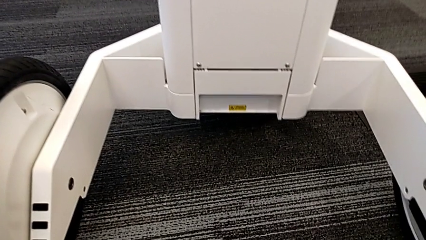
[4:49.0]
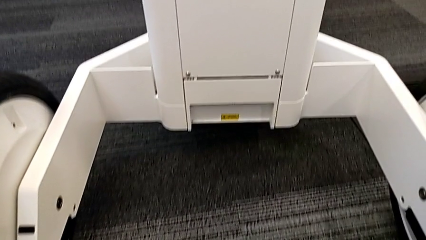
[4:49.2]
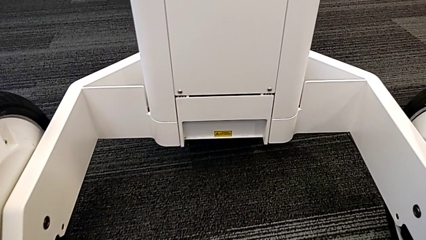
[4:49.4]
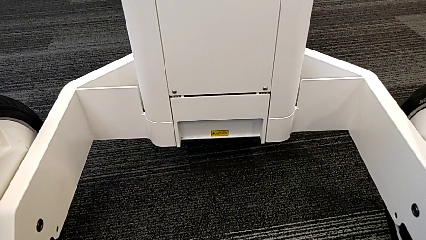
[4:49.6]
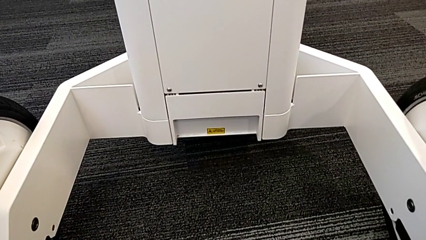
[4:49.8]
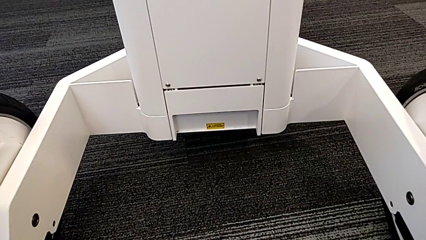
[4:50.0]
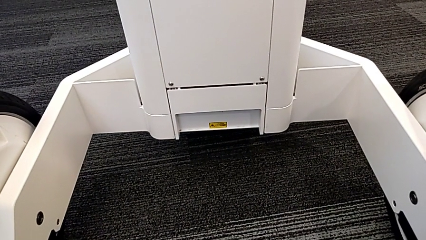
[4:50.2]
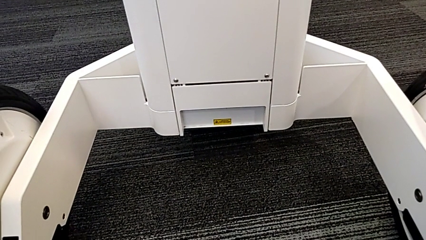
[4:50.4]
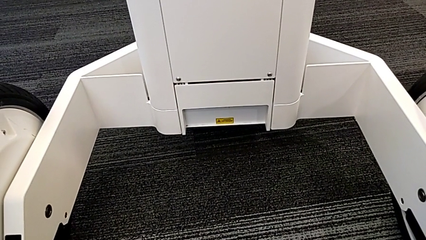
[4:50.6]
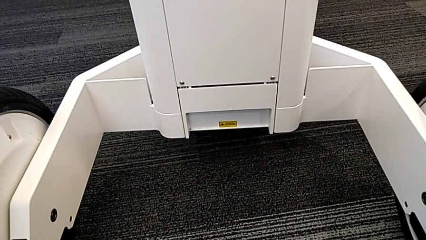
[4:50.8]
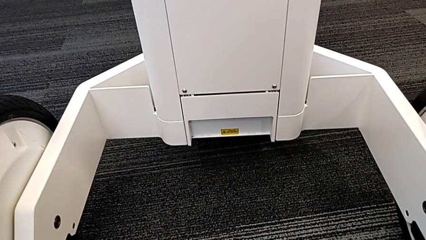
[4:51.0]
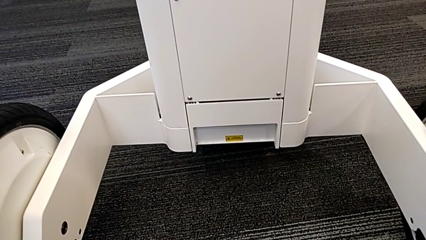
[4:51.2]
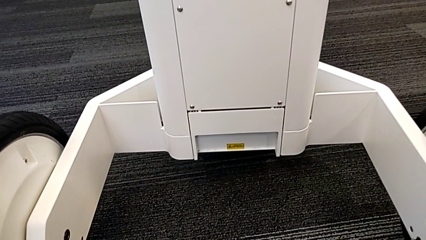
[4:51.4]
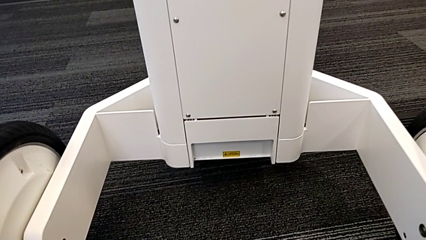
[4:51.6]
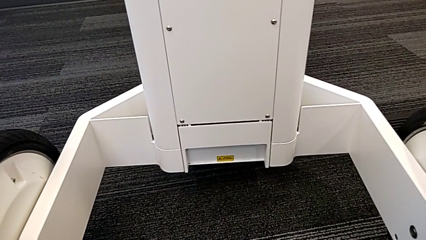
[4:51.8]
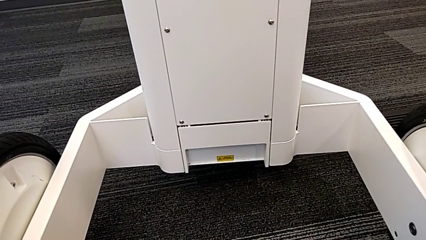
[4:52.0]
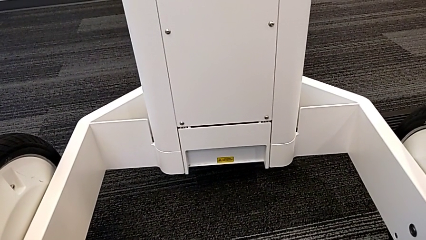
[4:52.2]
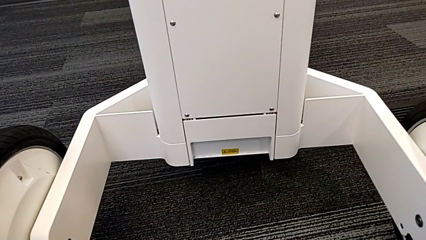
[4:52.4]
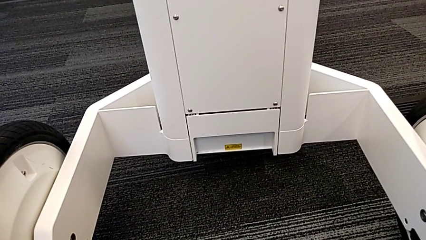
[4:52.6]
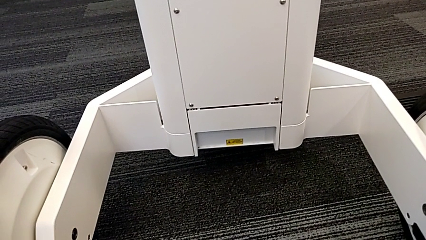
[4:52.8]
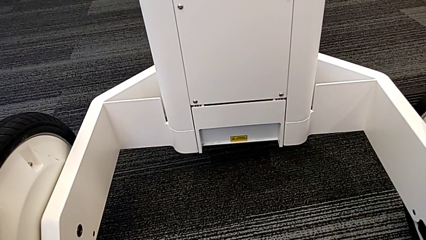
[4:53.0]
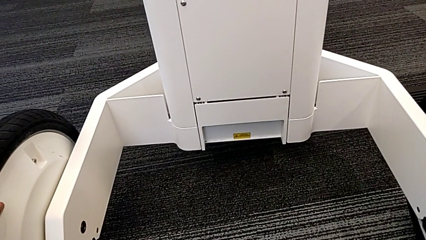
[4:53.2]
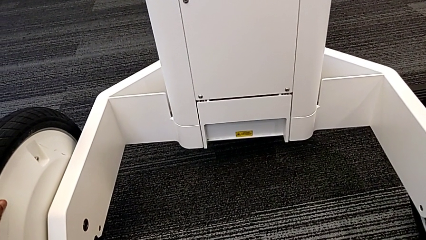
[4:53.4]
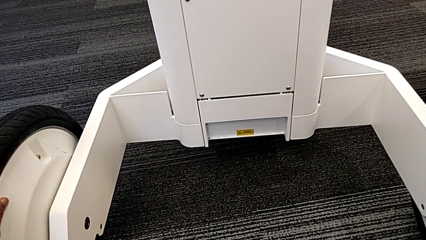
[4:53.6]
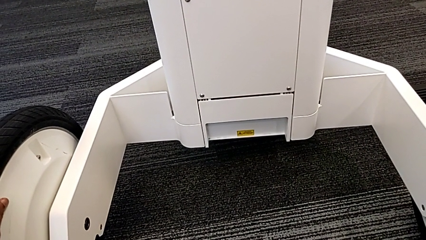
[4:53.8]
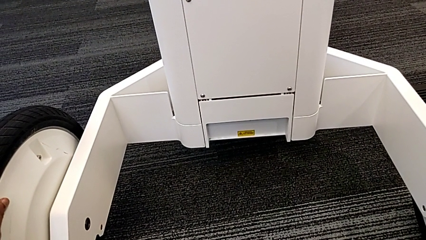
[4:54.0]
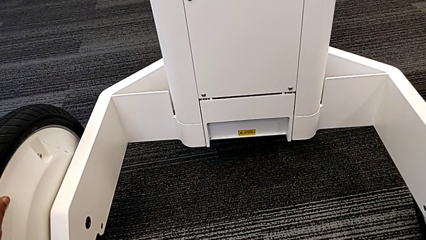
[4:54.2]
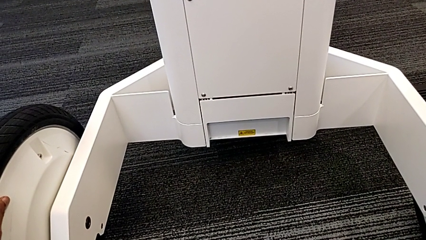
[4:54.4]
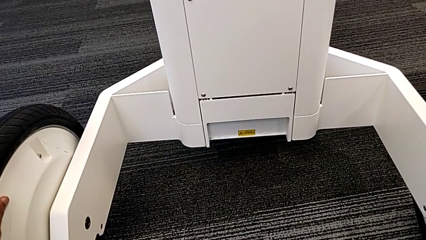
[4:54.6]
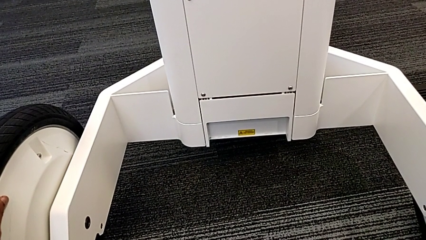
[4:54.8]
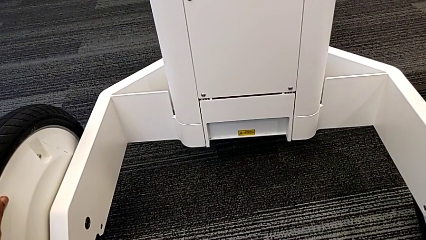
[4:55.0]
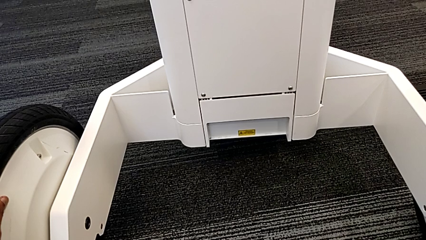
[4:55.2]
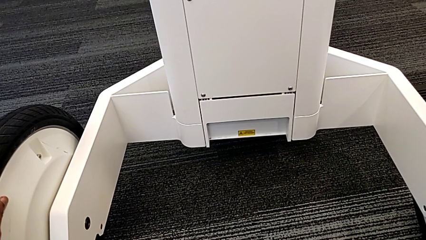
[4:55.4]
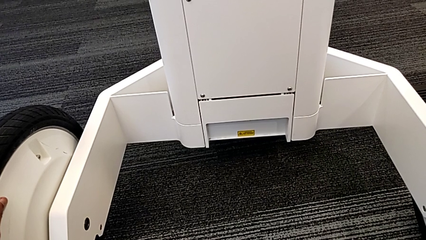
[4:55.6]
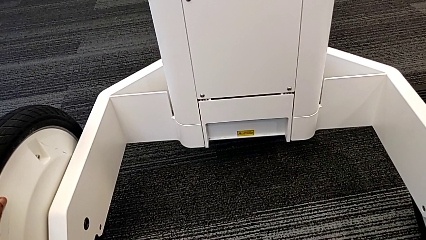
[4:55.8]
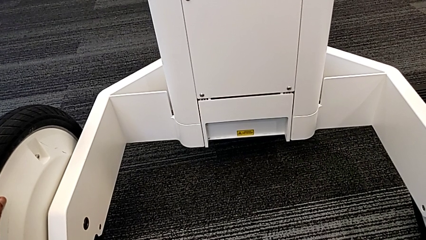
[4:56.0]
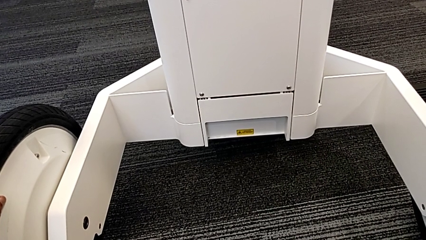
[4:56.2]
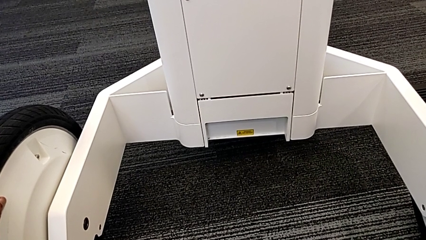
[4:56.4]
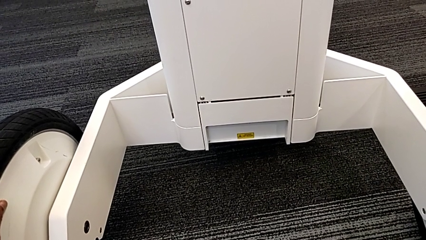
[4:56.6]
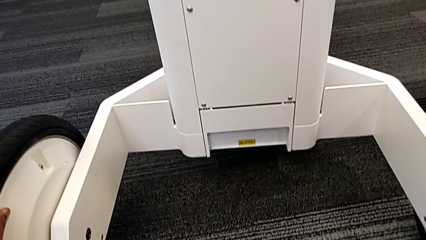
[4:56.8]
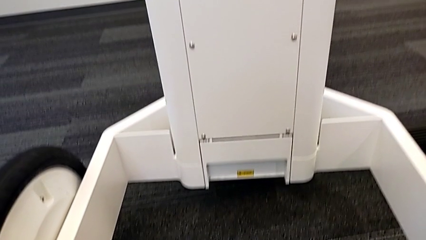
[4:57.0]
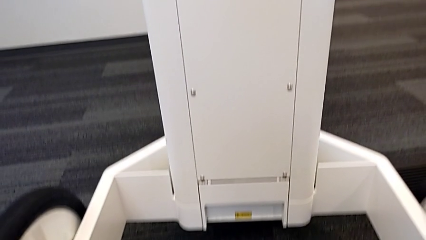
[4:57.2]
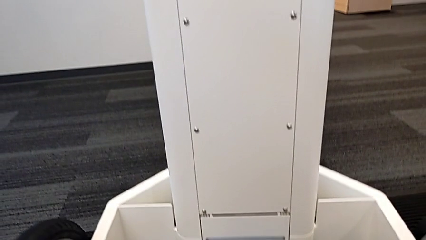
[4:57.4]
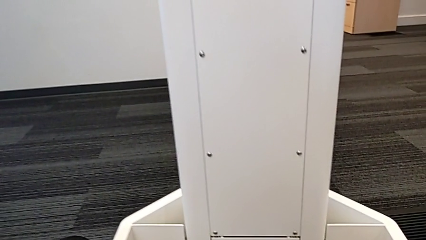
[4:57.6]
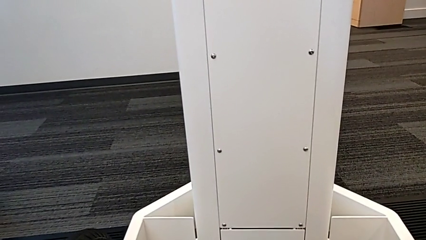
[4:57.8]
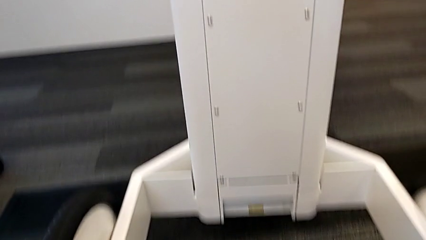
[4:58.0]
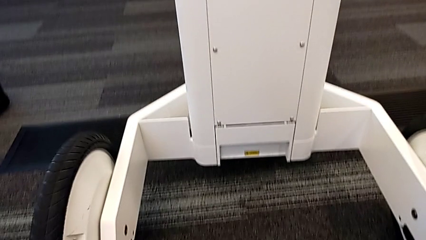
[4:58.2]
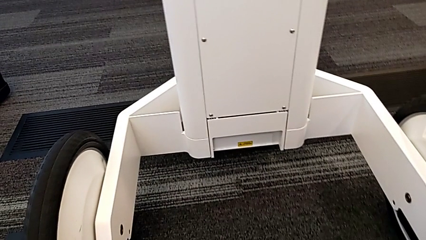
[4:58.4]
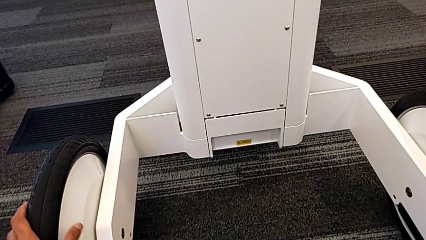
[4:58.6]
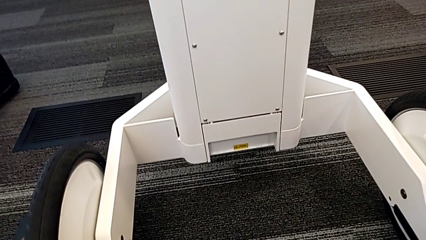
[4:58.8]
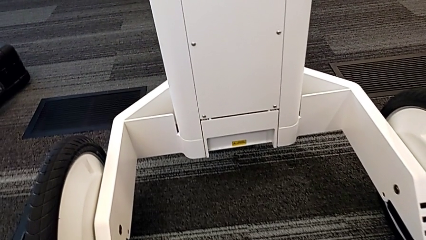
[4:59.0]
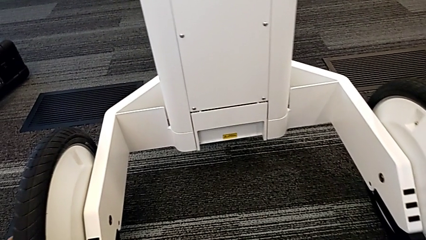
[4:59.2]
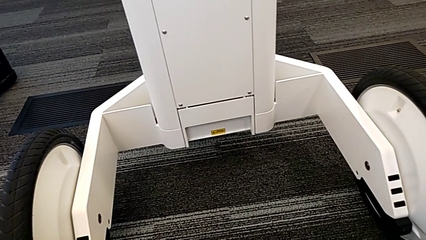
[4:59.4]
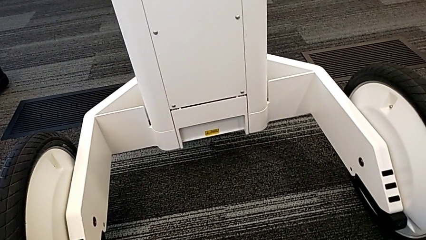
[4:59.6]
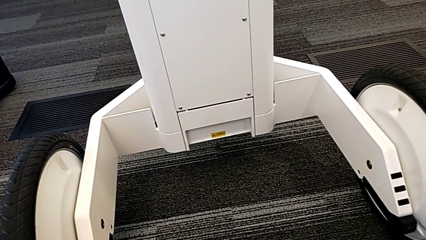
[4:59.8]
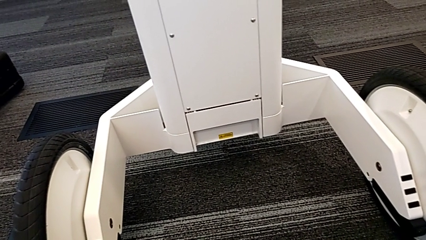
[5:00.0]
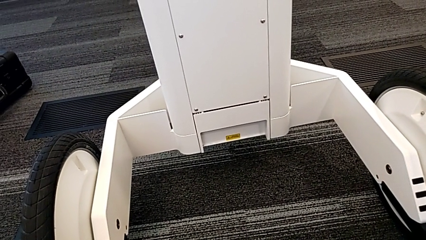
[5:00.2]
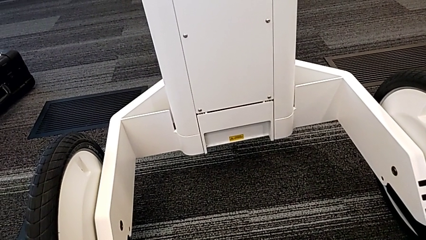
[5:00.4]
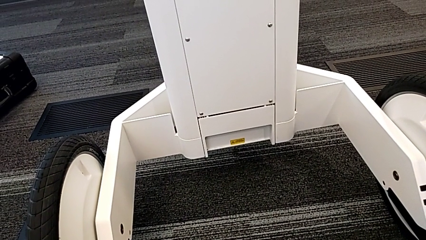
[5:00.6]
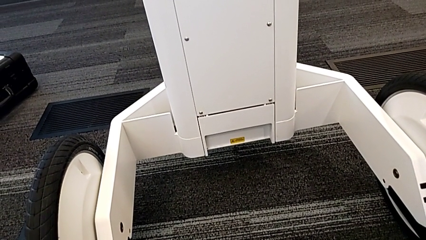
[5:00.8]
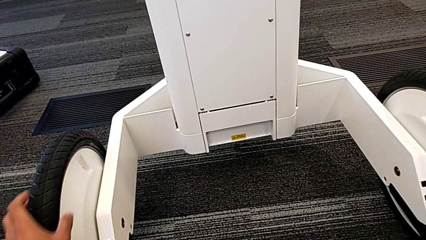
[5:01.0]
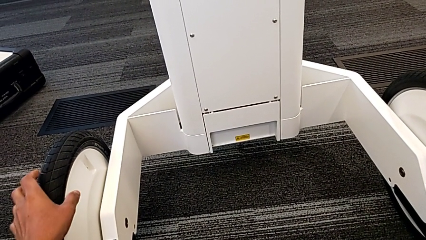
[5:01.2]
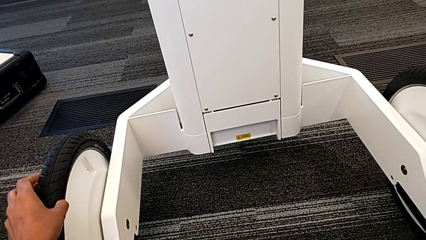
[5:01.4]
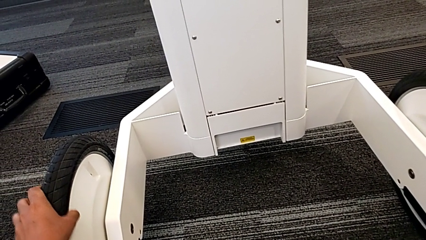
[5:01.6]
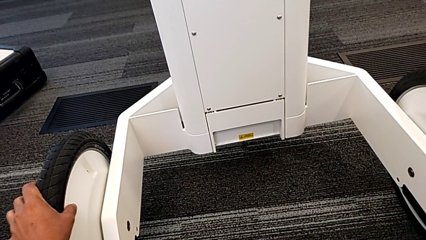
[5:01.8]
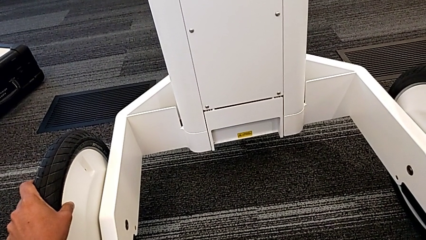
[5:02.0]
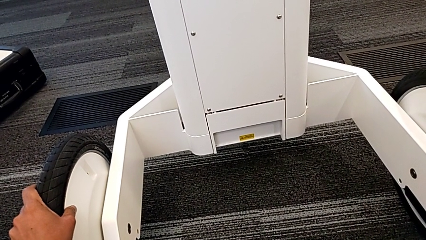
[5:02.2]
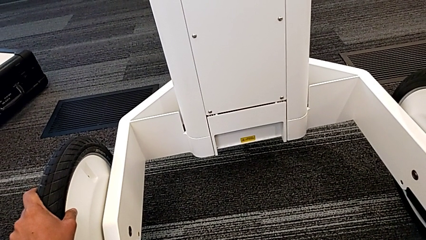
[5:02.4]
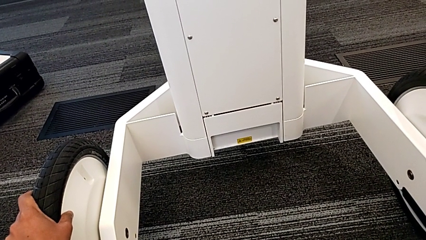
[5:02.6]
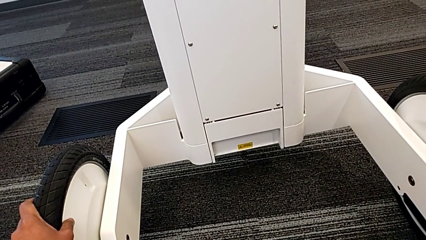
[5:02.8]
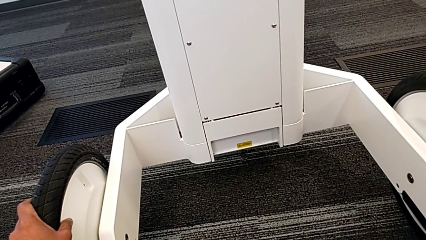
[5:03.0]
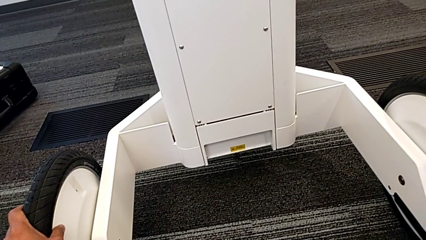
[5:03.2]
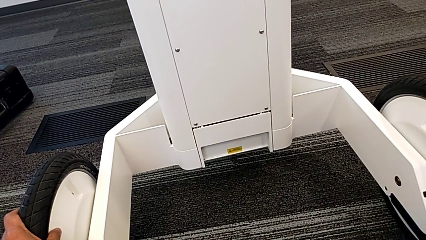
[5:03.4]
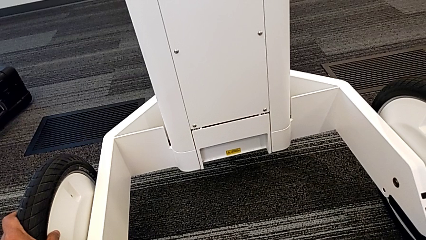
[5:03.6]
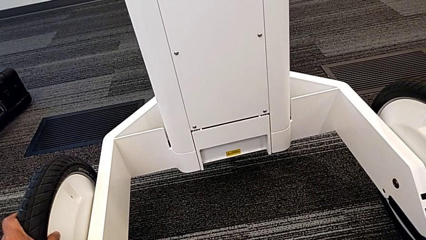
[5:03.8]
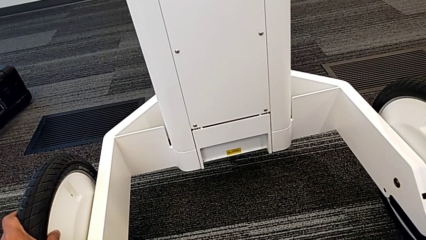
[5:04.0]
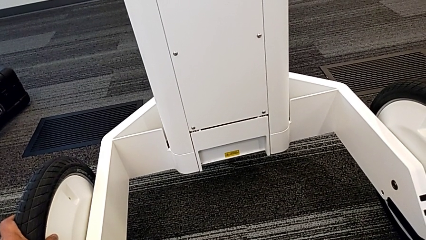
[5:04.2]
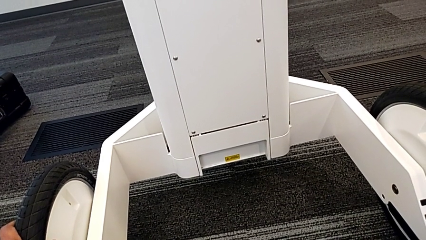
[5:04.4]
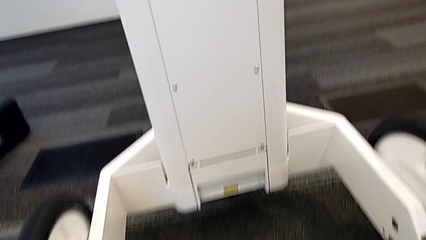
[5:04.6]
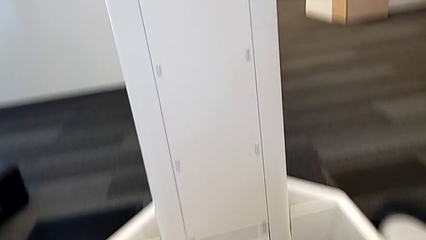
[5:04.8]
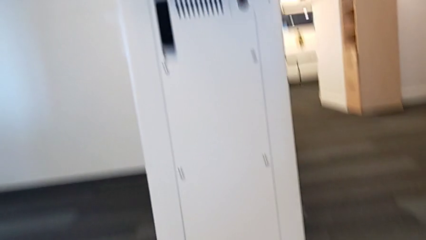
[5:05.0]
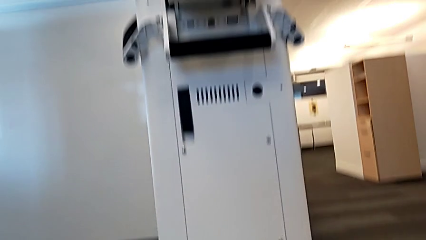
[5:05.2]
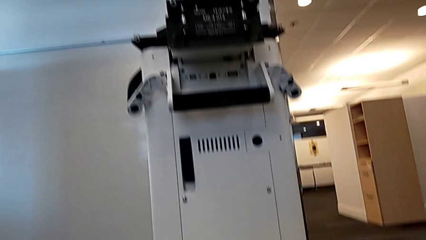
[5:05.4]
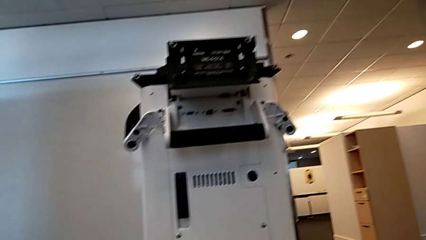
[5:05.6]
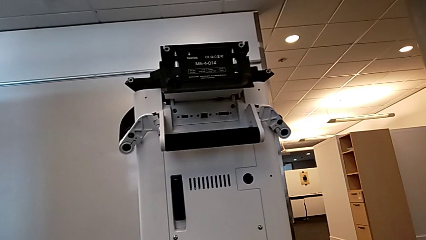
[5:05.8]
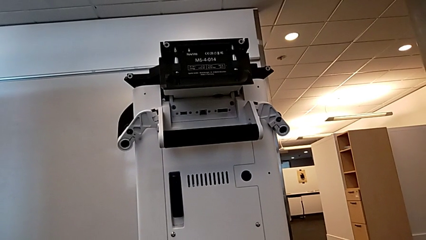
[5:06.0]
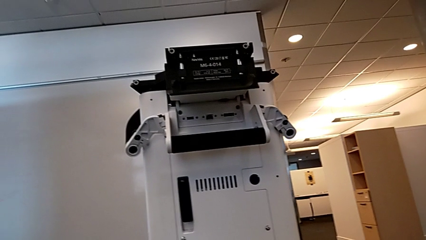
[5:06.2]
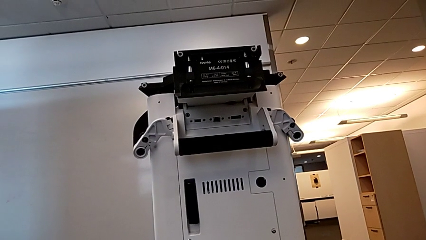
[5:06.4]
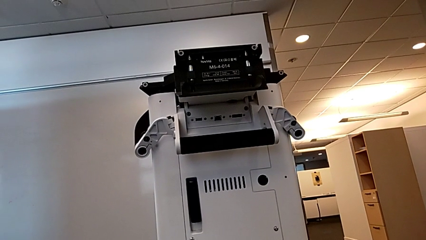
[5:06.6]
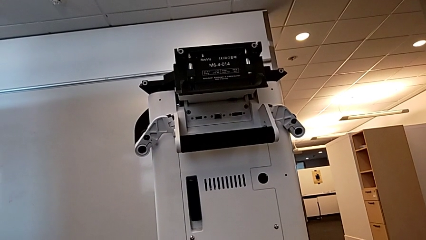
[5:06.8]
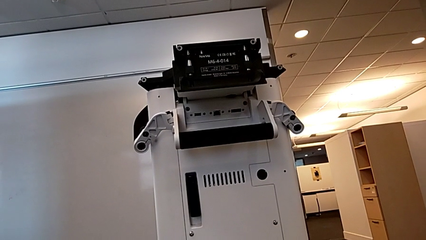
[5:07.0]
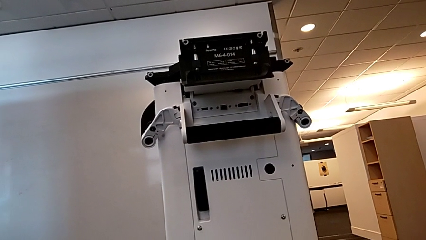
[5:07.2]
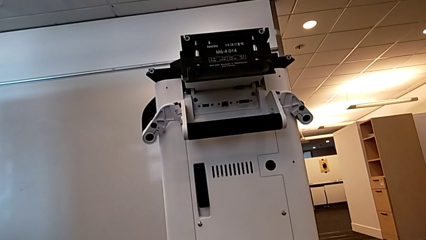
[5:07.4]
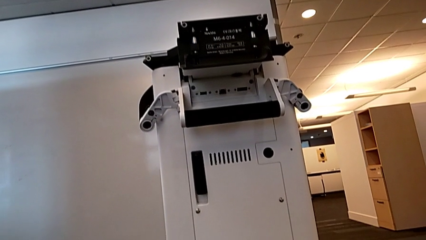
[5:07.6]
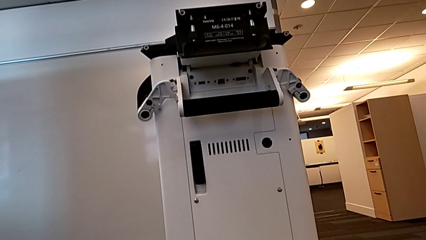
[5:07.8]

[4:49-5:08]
The camera wearer is attempting to pull out the bottom M6 body. They slide the NavVis.
